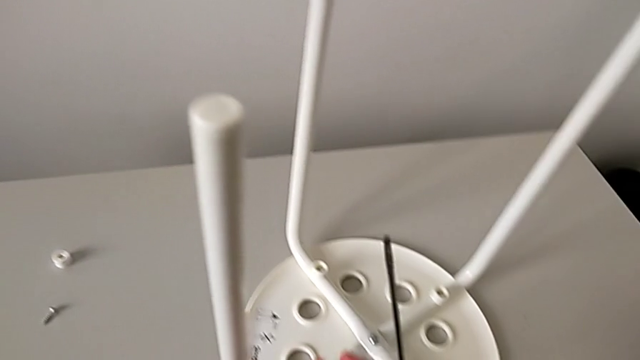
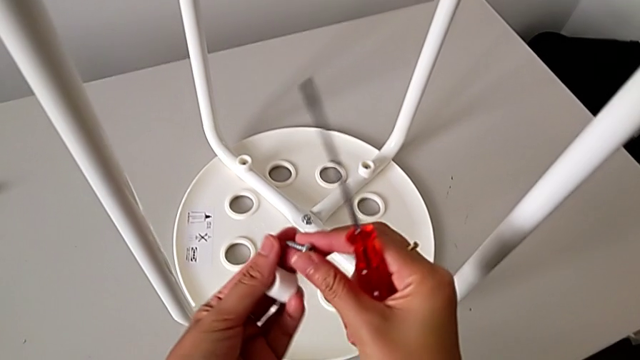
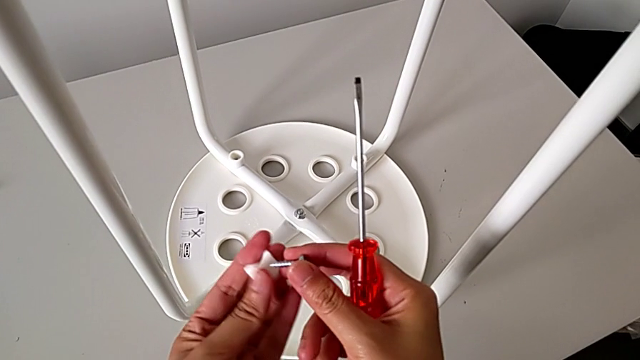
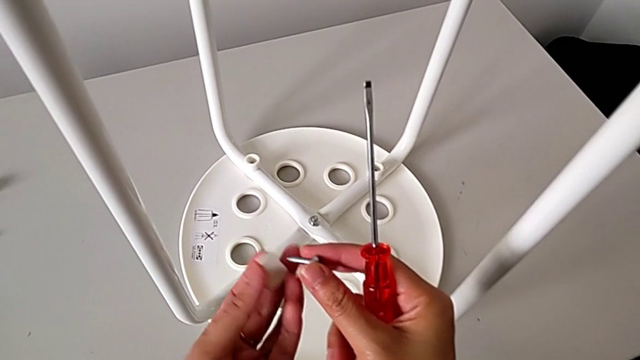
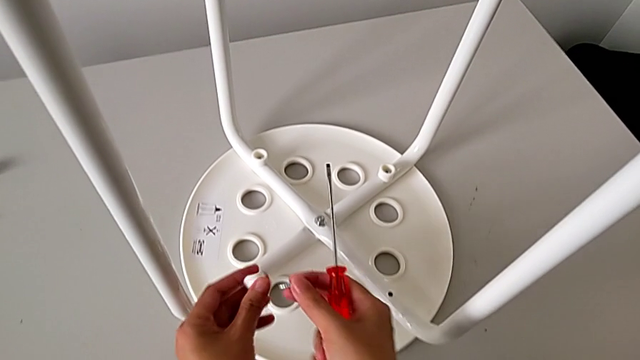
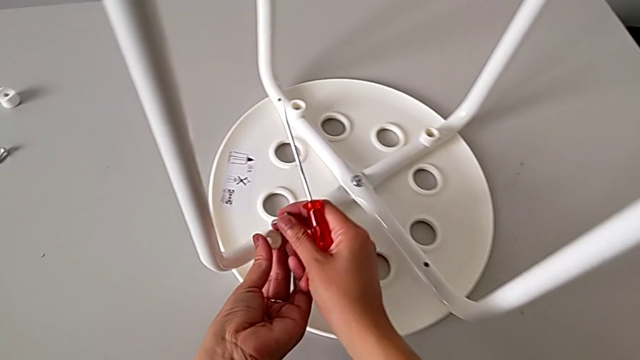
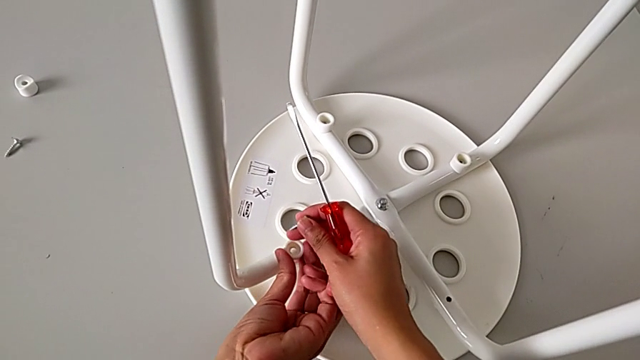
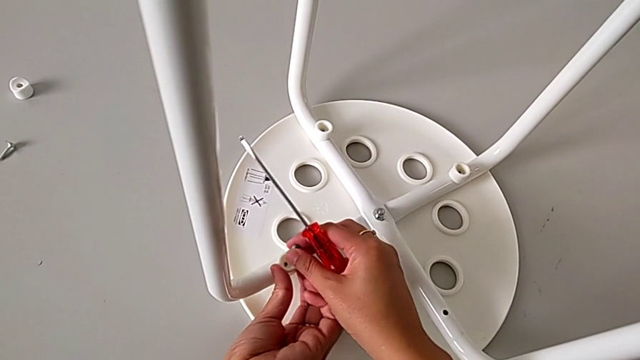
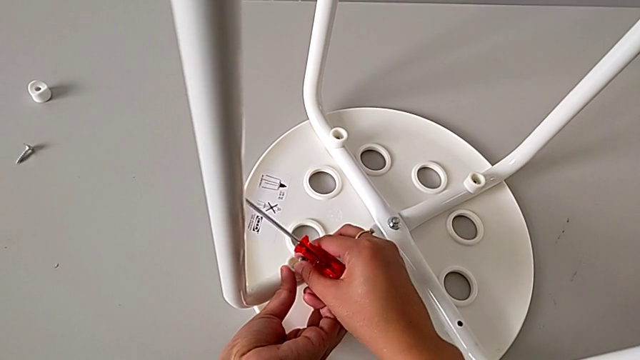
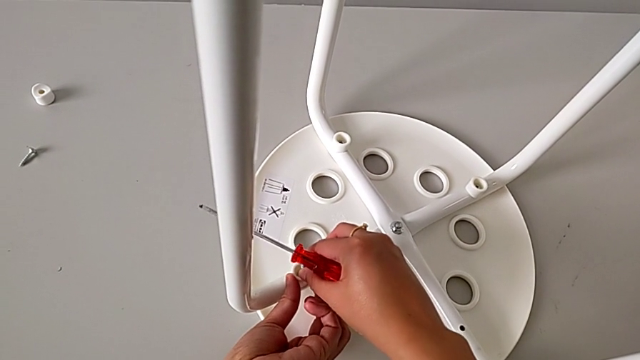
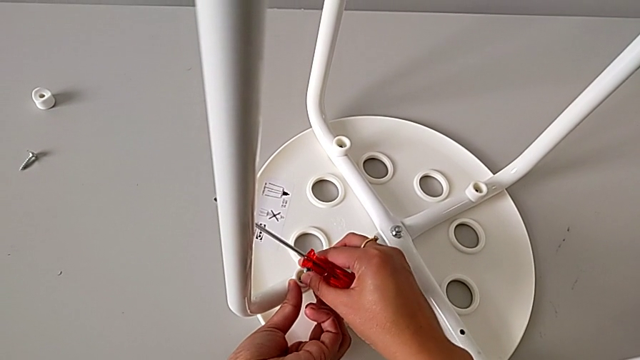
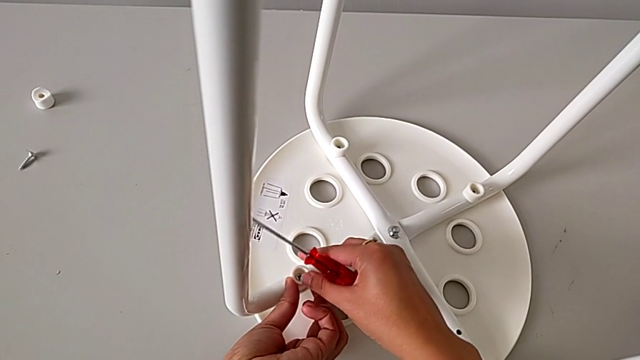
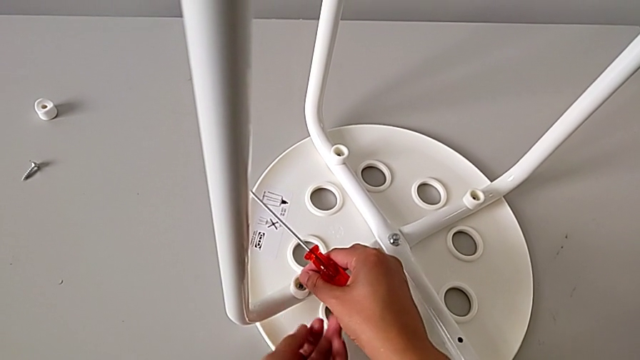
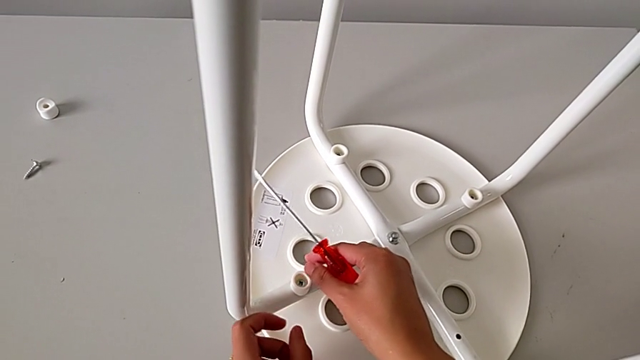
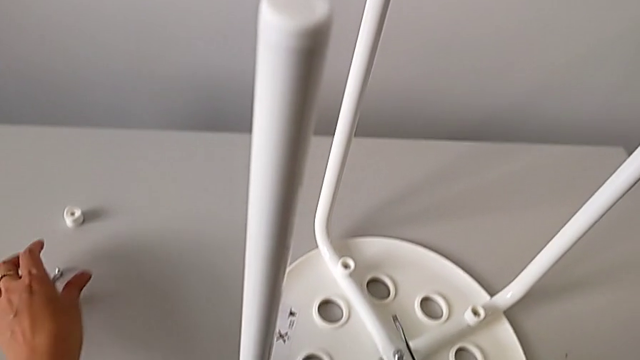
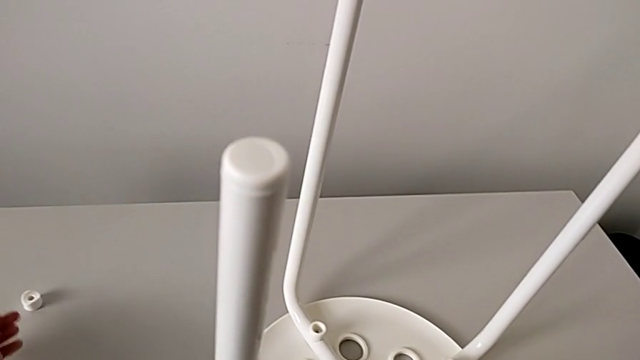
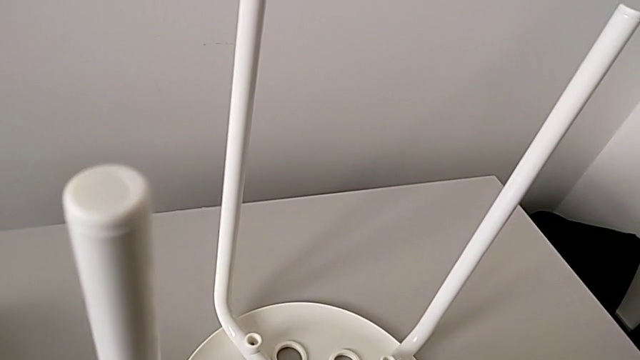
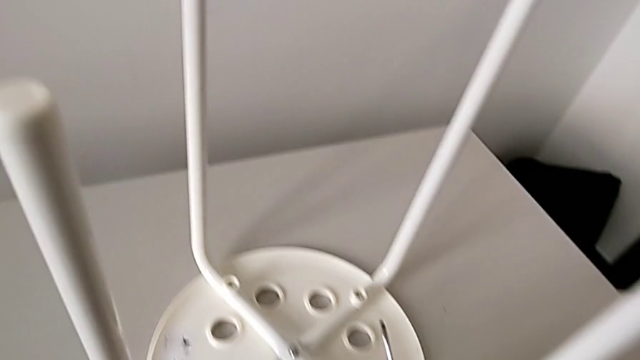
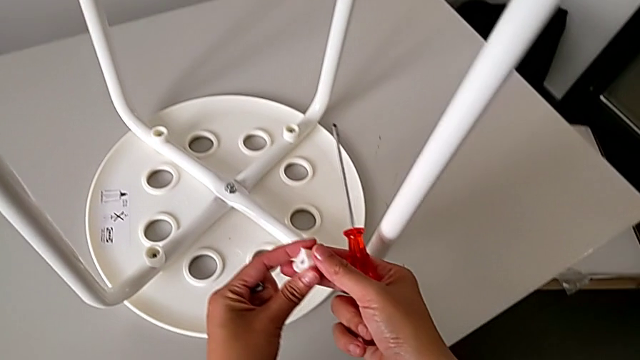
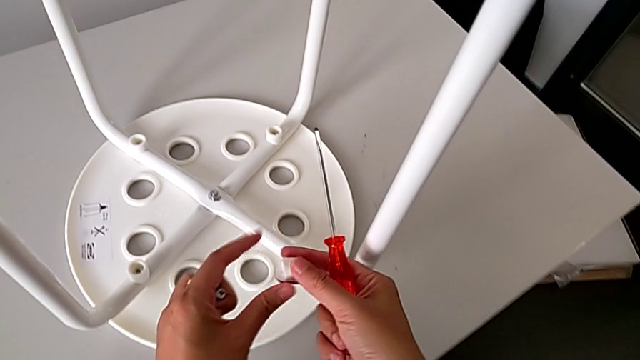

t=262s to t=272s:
The camera wearer is assembling the legs with the seat. They rotate the washer, place it with the left hand, insert the screw with the right hand, approach the screw, grab the washer, grab the screw and inspect the washer.

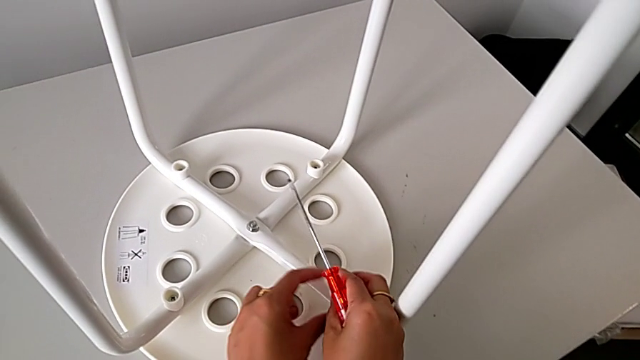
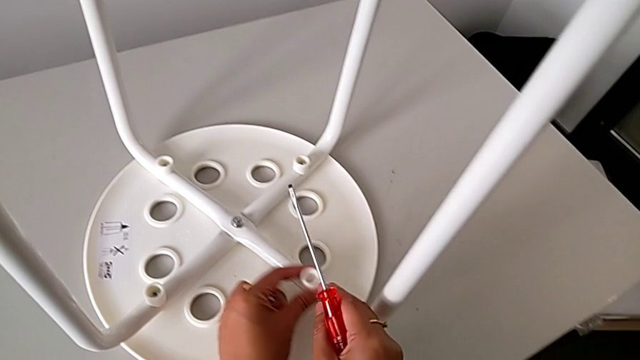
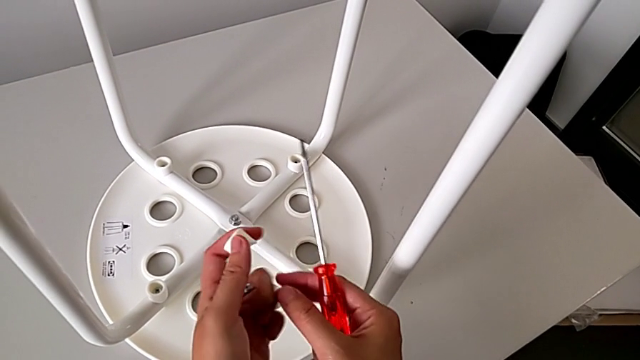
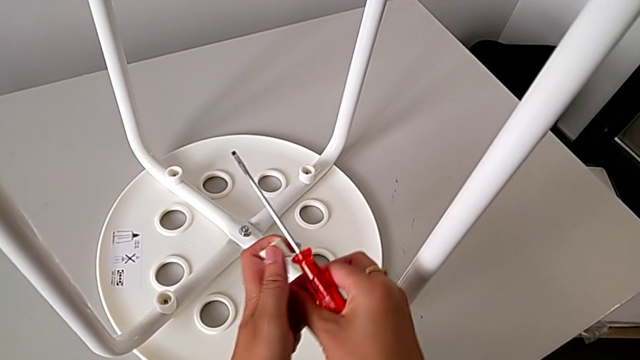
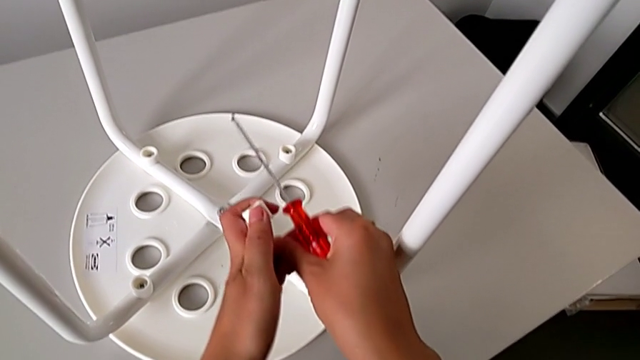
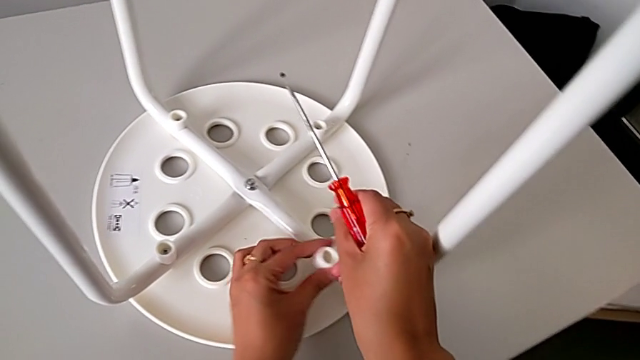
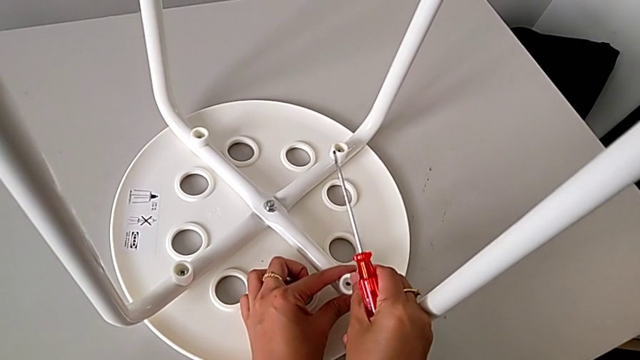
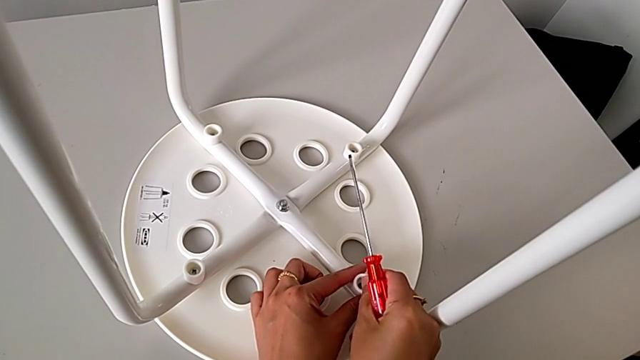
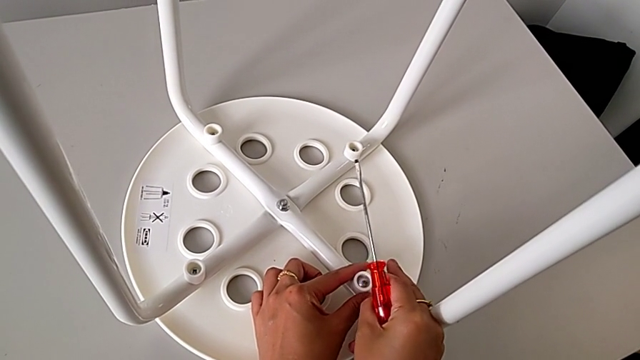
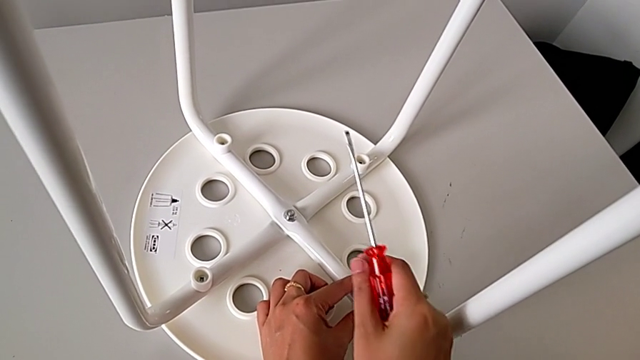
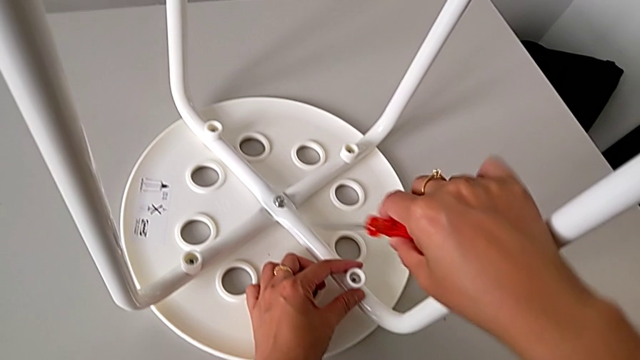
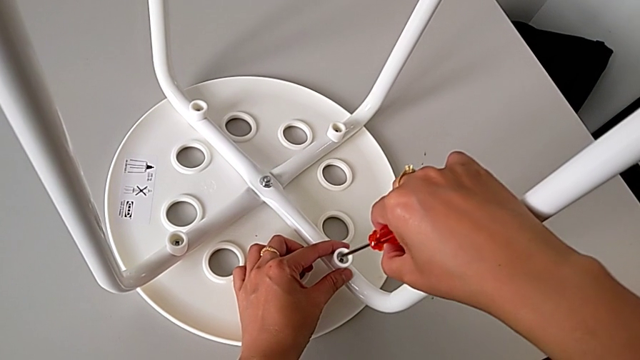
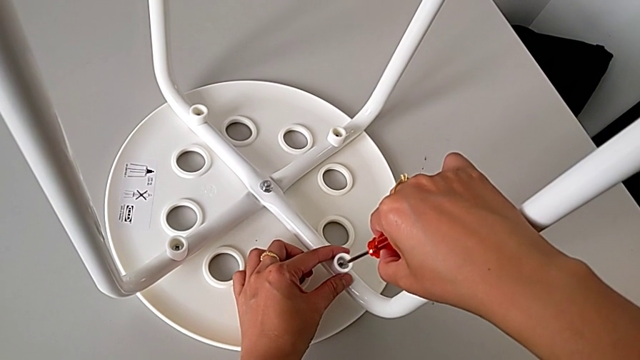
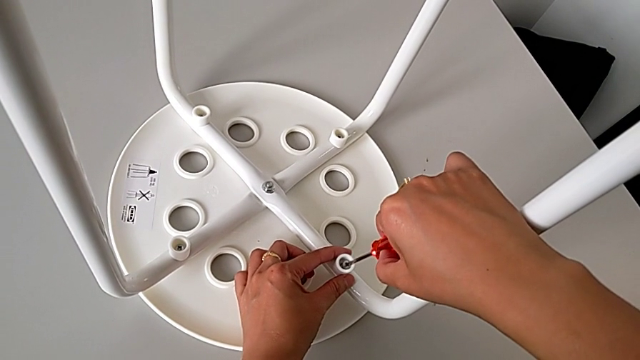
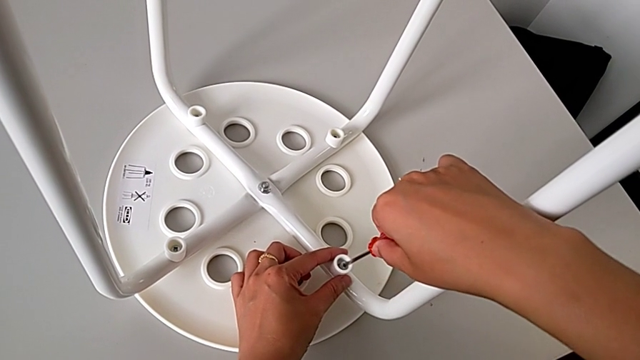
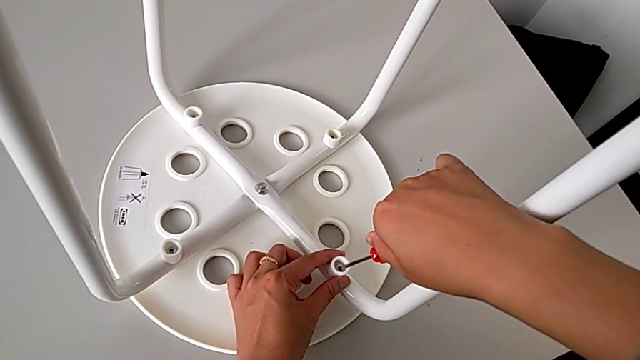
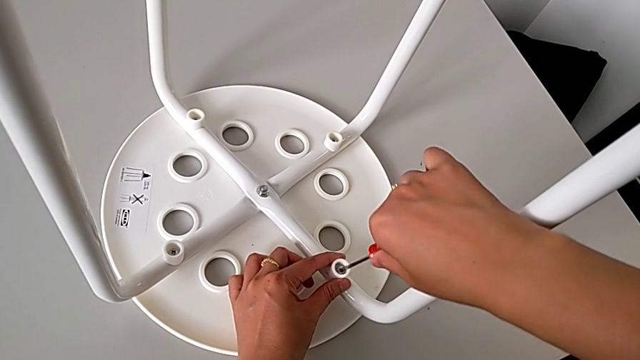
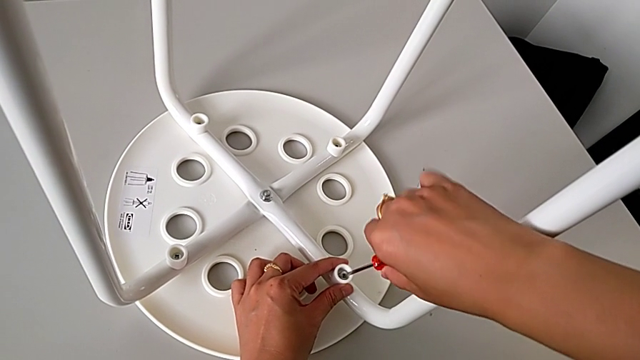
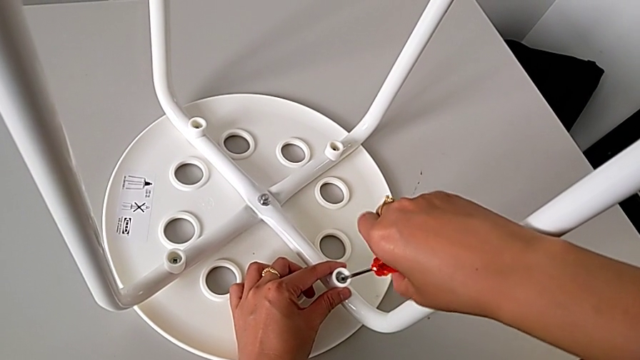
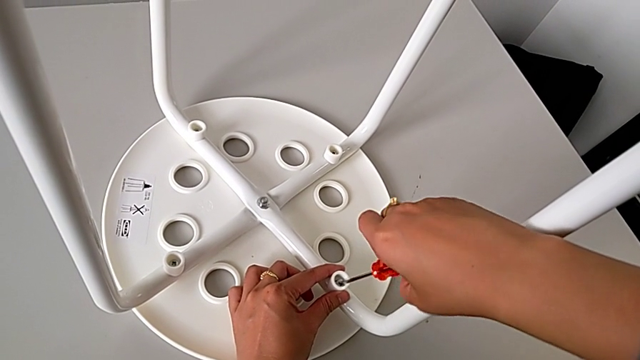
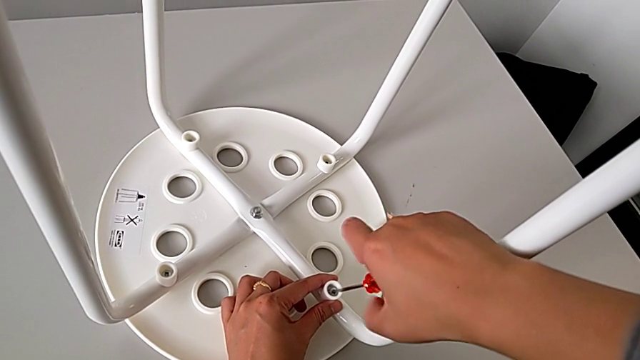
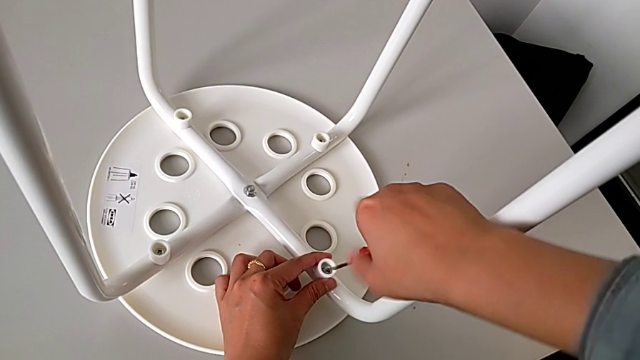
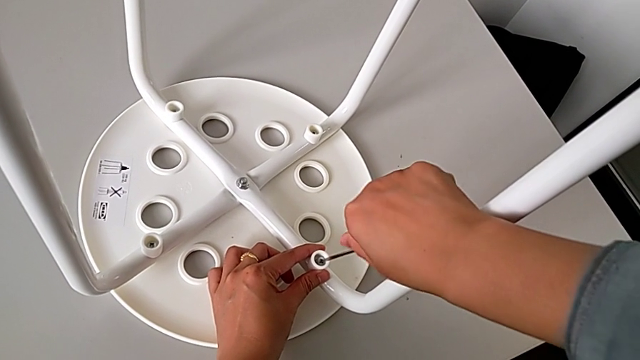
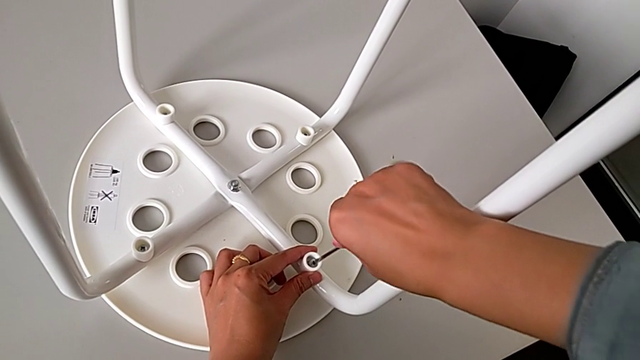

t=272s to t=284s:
The camera wearer is assembling the legs with the seat. They place the washer, lift it, grab the screw, place the washer, insert the screw, insert the screwdriver and begin to screw the screw.
